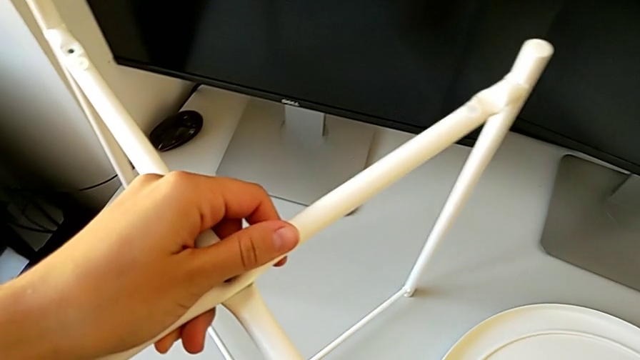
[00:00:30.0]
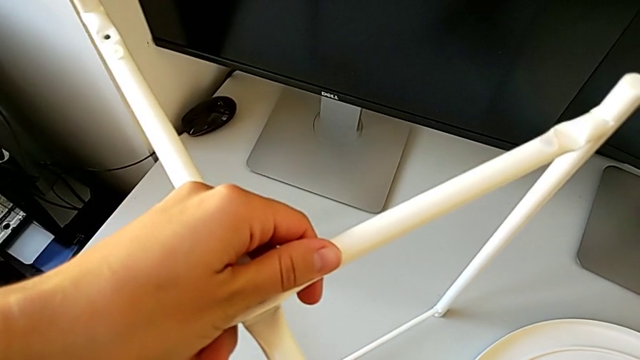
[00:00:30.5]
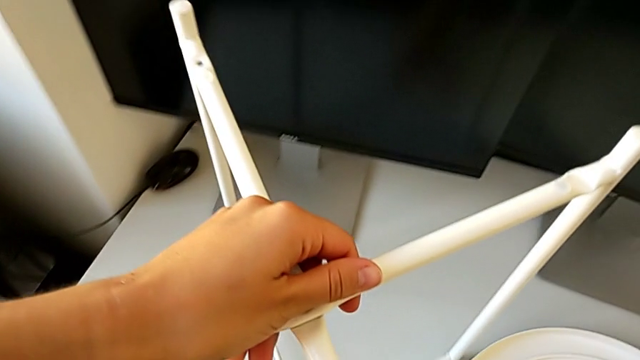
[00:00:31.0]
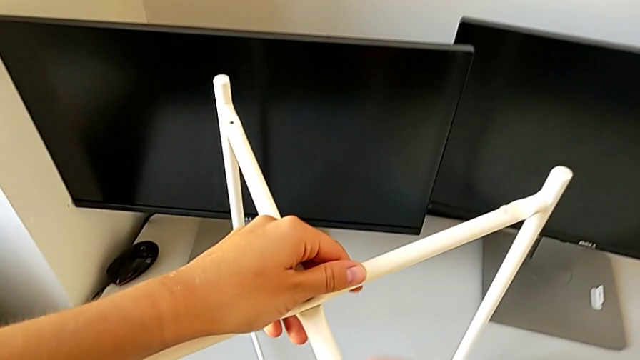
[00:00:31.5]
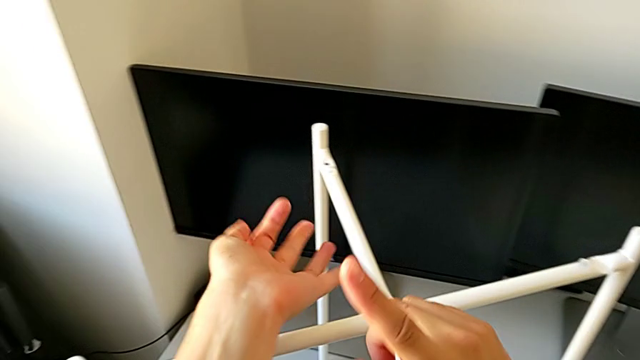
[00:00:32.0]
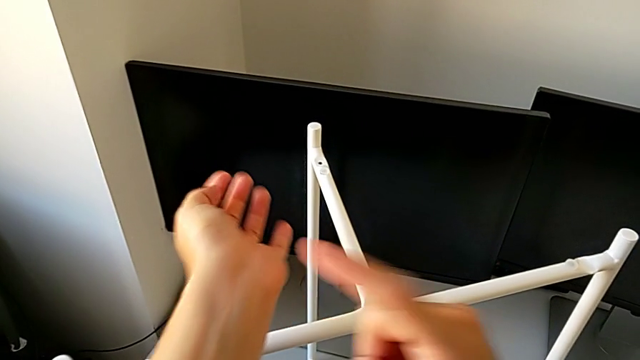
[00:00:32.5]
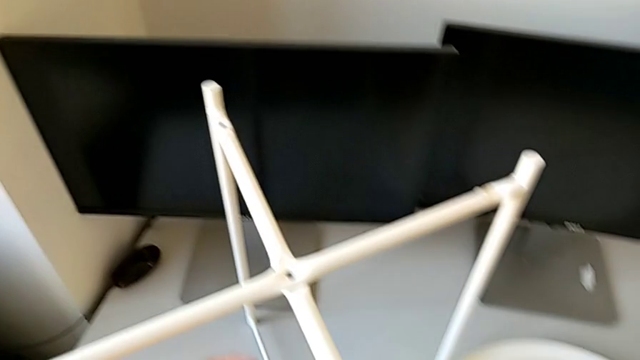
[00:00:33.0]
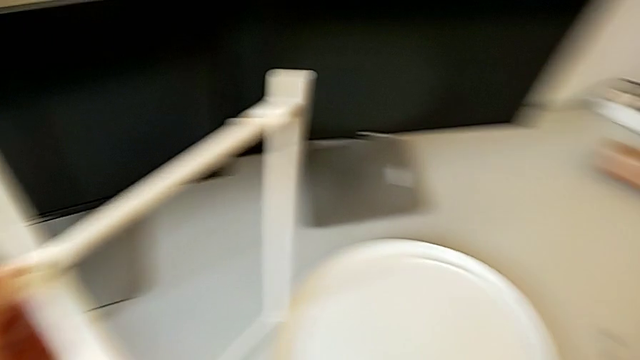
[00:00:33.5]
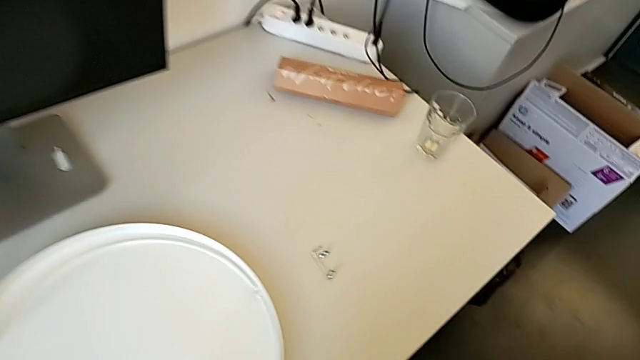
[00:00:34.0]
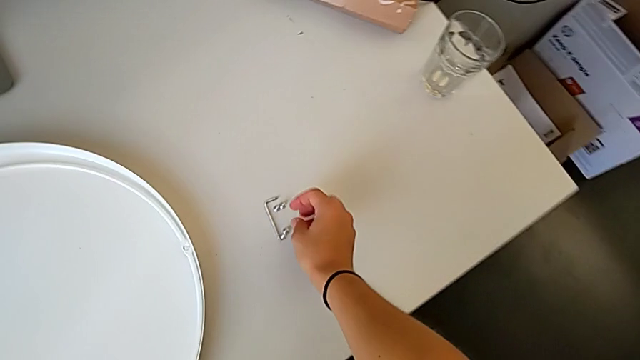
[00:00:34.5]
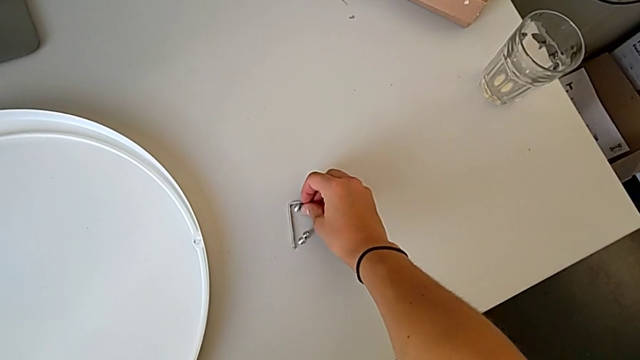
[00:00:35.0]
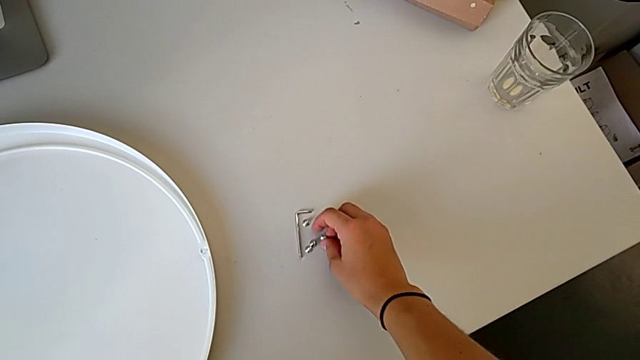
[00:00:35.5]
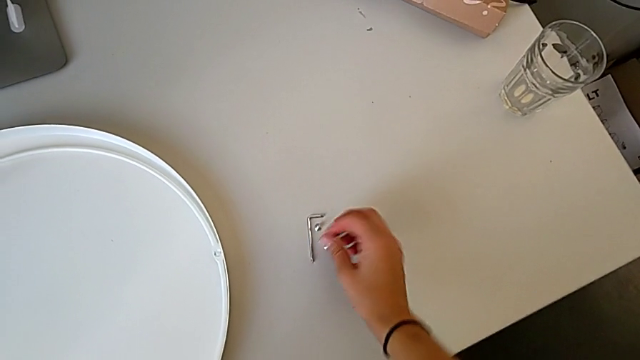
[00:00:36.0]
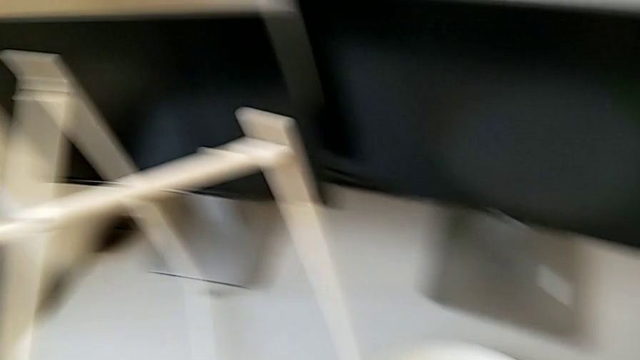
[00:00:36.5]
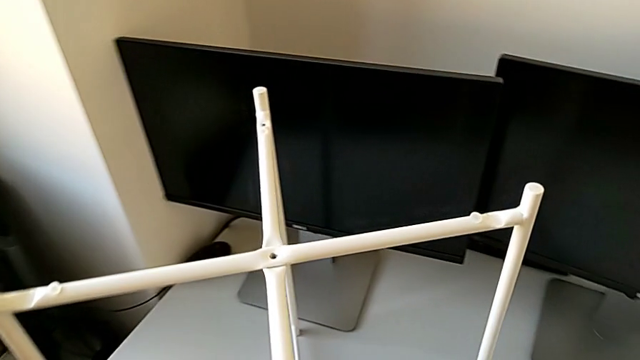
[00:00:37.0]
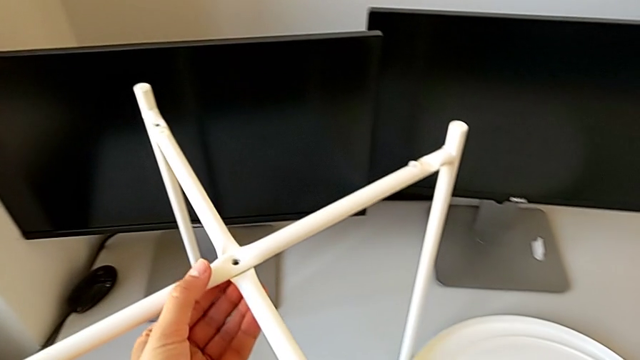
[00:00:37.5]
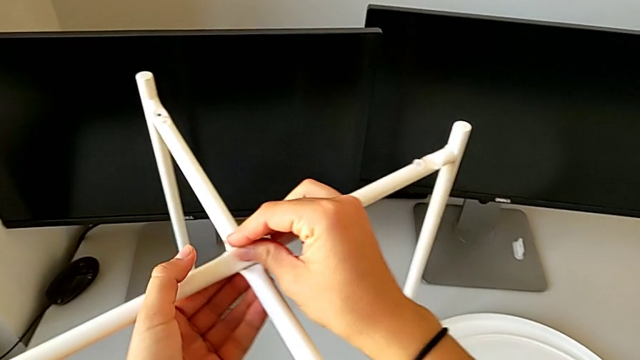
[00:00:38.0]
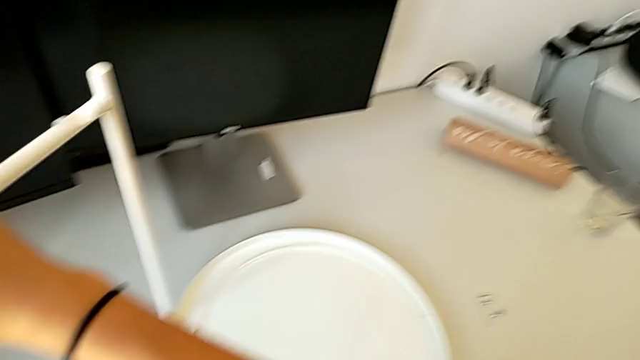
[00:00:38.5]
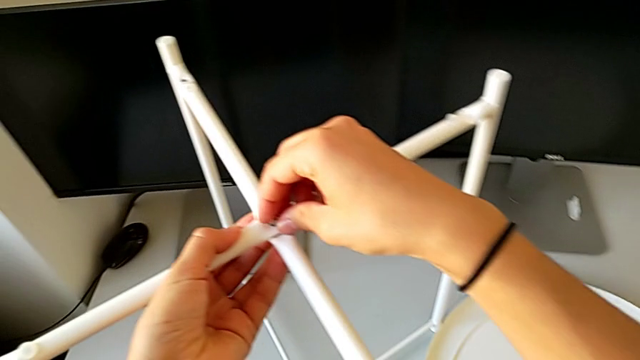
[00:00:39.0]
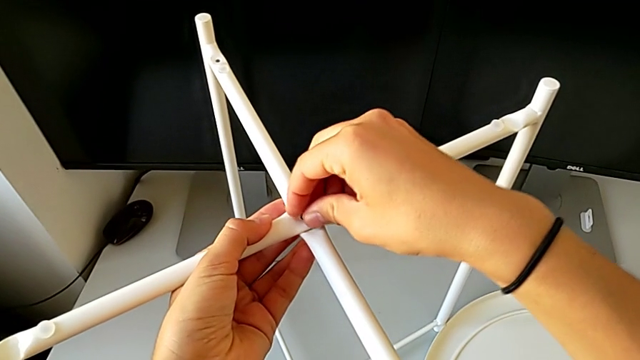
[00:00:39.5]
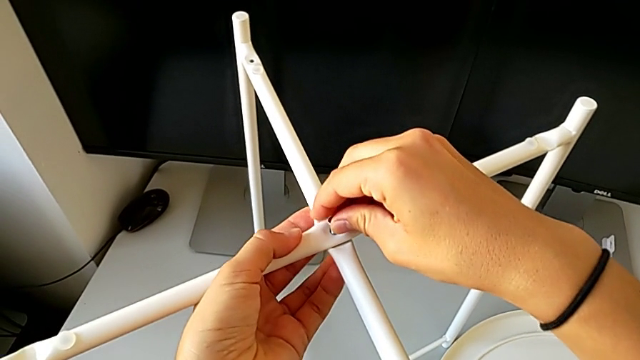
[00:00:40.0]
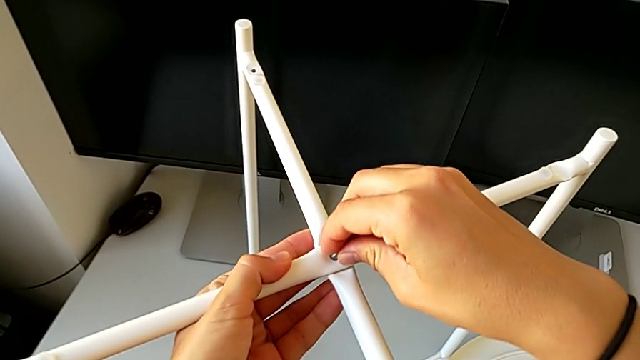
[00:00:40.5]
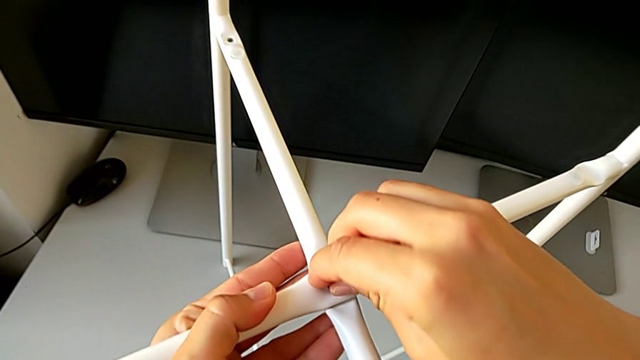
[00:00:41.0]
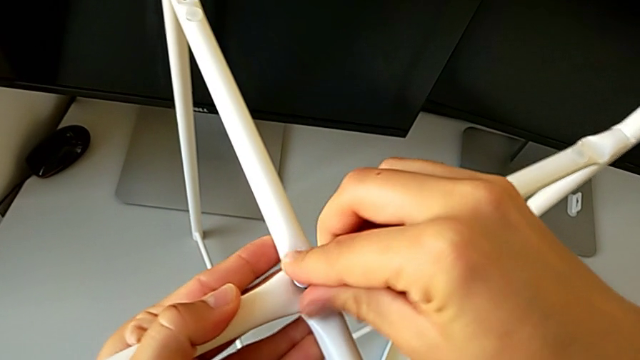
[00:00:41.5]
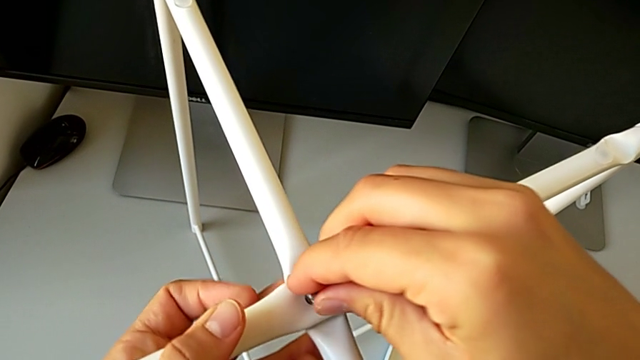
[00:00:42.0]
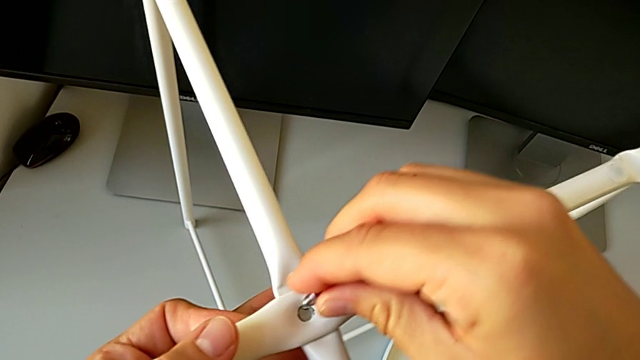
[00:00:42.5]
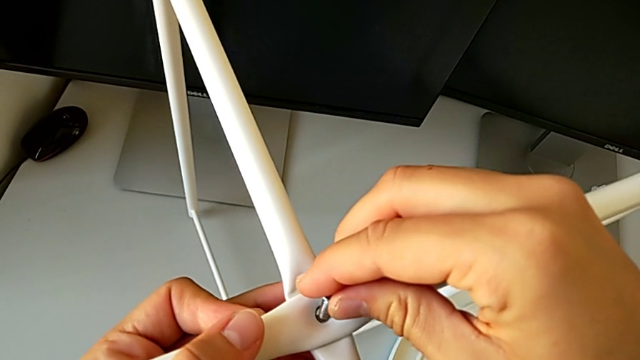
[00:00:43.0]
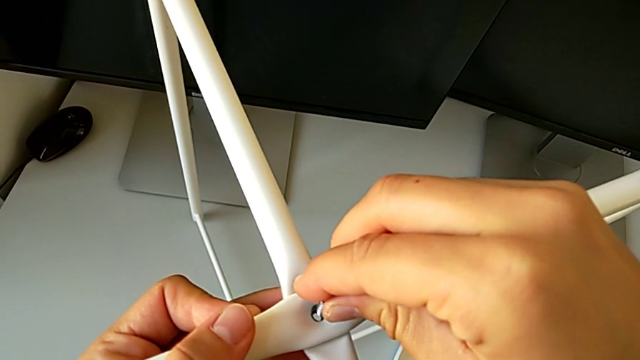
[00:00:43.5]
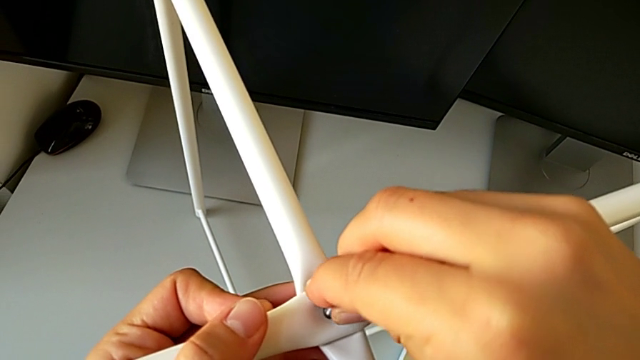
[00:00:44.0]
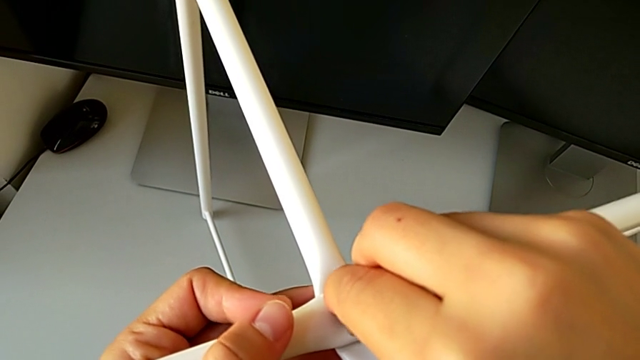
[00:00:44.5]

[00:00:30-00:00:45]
The camera wearer is assembling the legs of the table. They hold the leg, grab the small hex socket head and begin to insert the middle hex socket head.

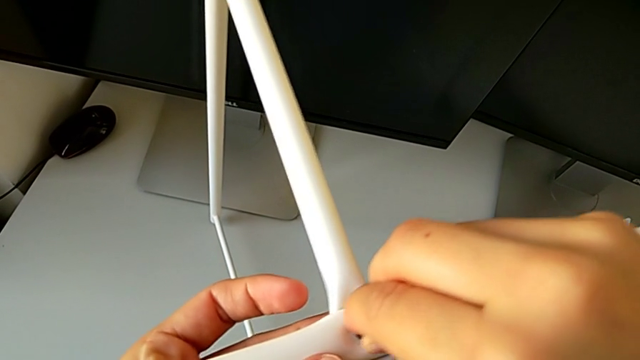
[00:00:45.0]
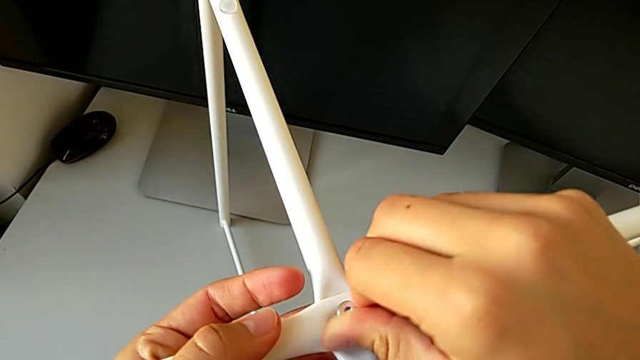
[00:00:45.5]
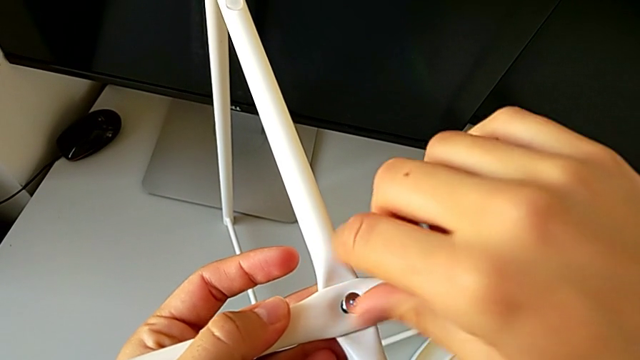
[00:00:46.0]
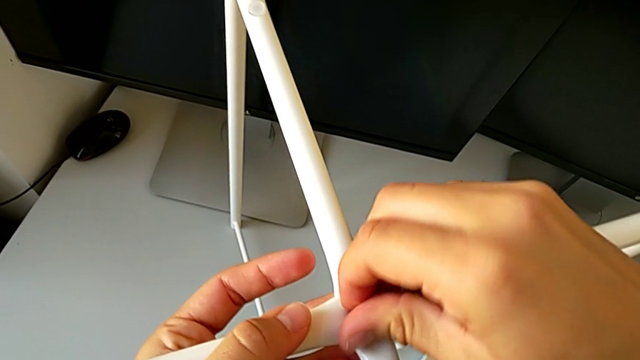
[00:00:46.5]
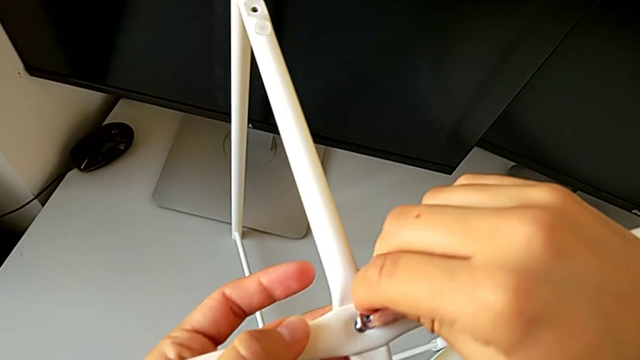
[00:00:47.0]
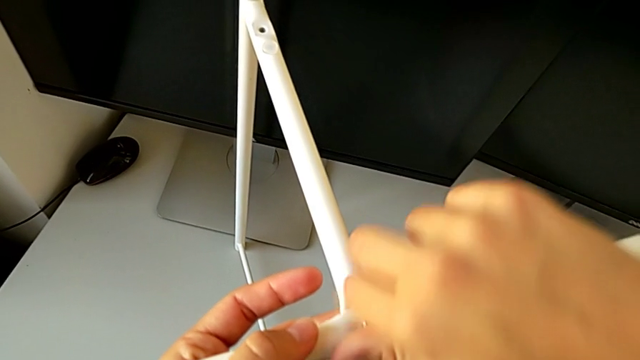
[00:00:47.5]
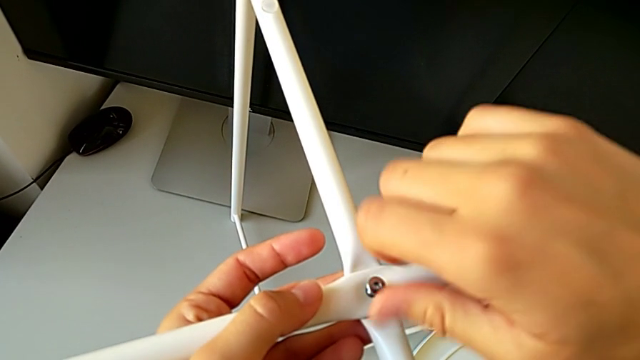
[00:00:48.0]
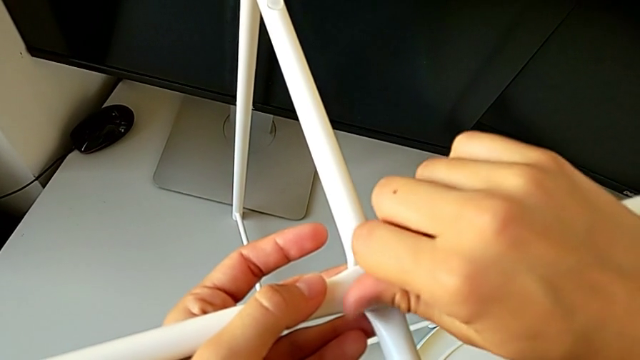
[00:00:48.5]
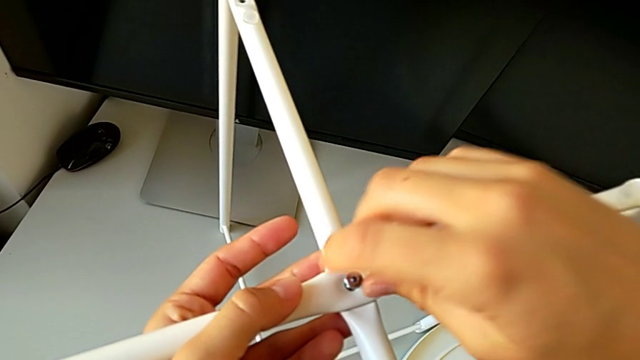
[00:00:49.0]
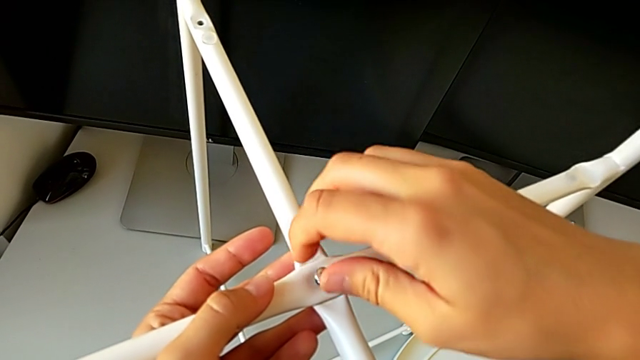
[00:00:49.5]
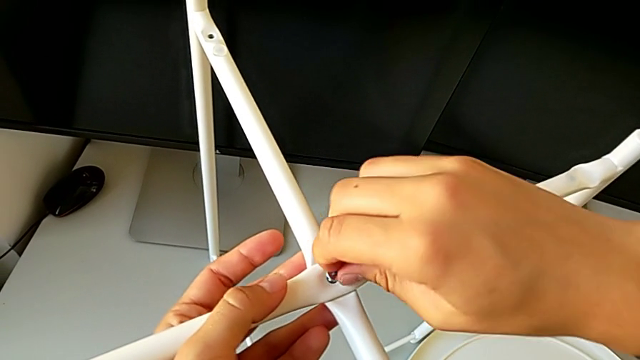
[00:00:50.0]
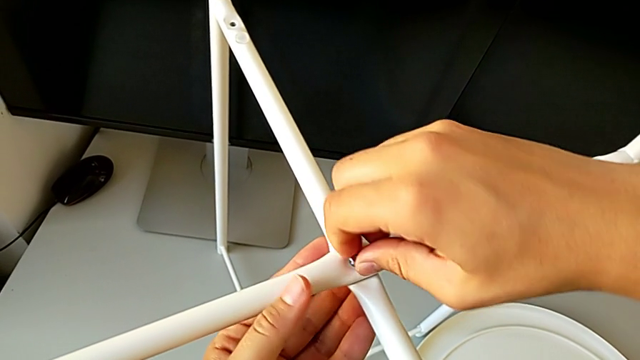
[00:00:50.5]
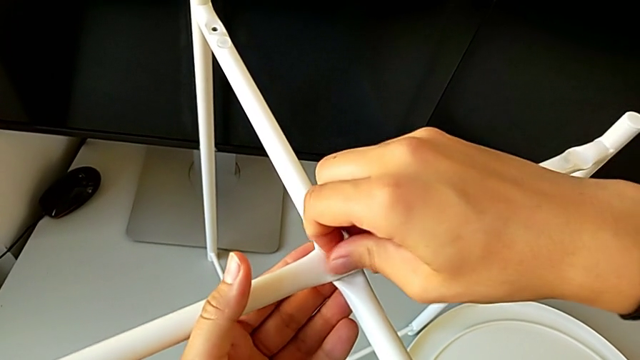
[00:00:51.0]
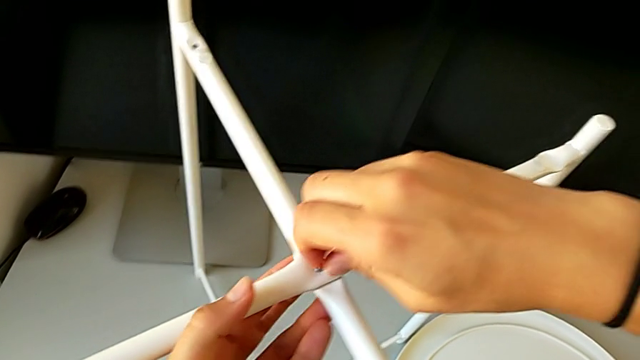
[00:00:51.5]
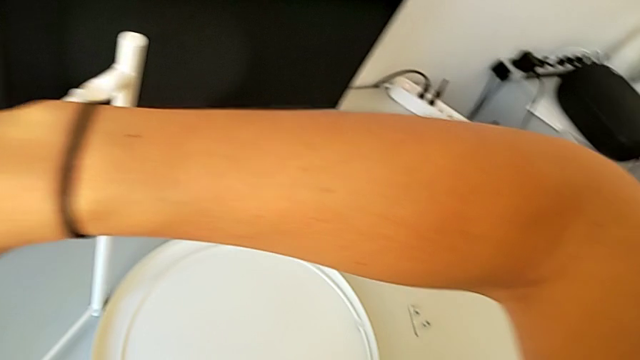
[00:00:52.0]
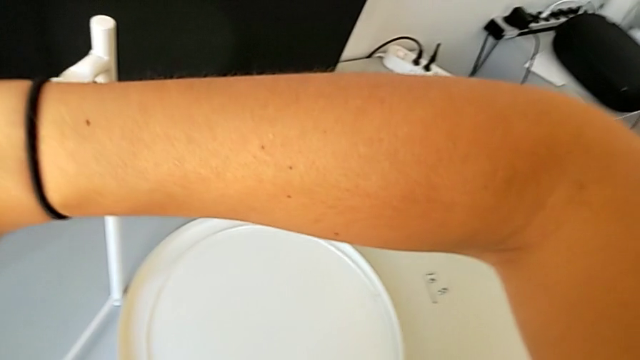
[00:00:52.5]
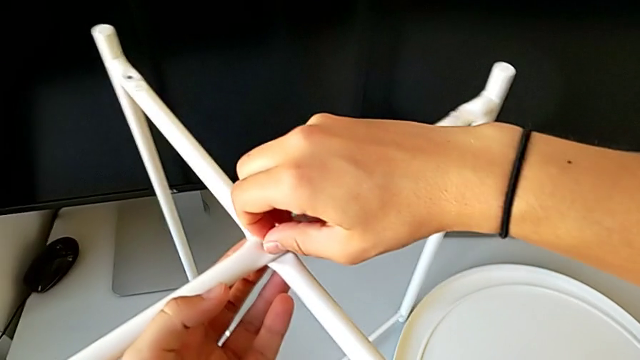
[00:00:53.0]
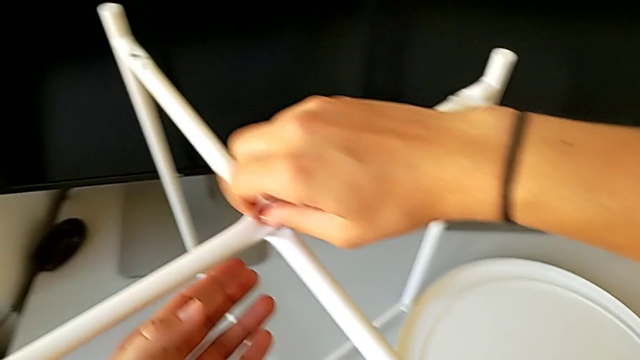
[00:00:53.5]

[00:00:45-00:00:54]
The camera wearer is assembling the legs of the table. They insert the middle hex socket head and screw it.
